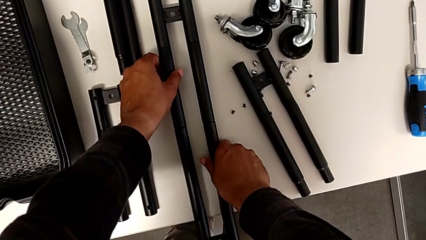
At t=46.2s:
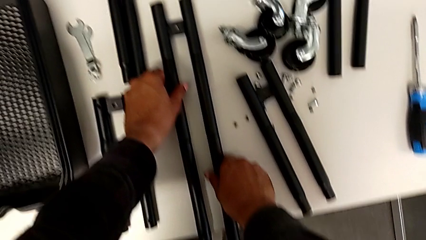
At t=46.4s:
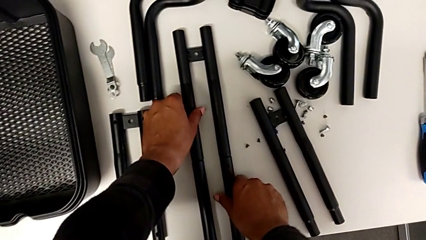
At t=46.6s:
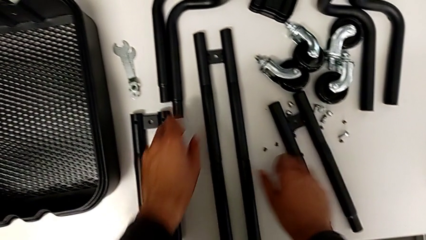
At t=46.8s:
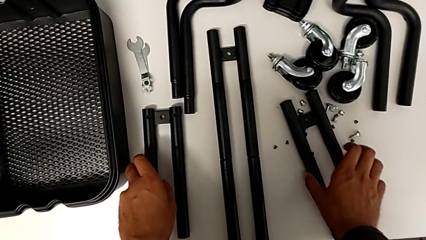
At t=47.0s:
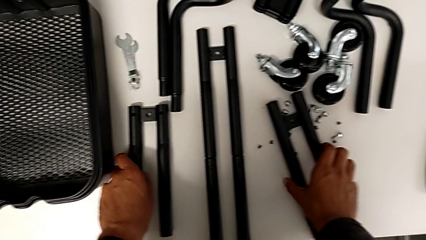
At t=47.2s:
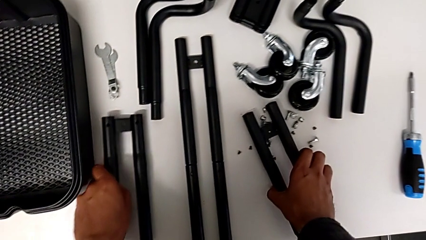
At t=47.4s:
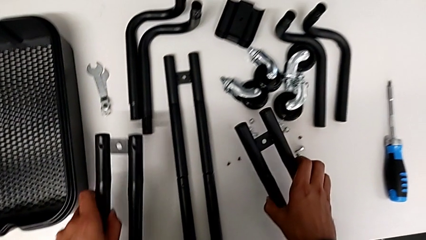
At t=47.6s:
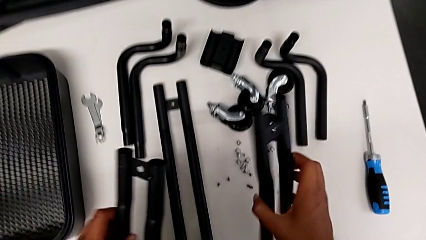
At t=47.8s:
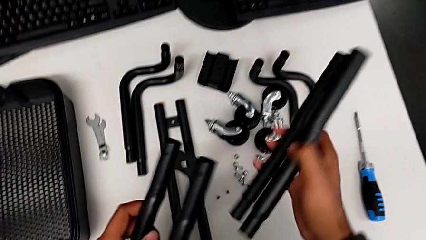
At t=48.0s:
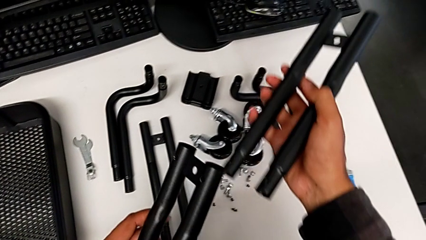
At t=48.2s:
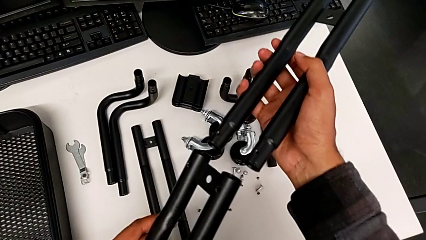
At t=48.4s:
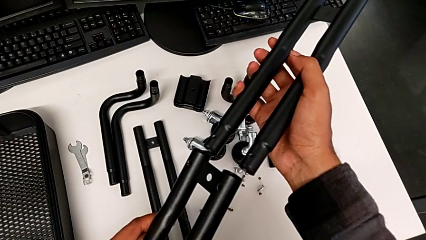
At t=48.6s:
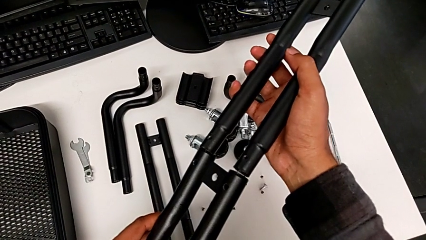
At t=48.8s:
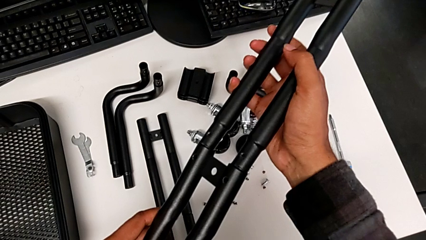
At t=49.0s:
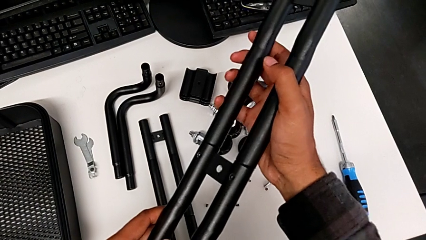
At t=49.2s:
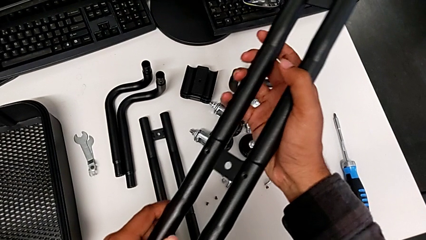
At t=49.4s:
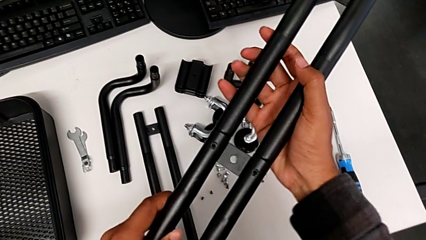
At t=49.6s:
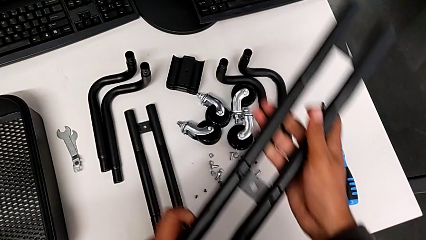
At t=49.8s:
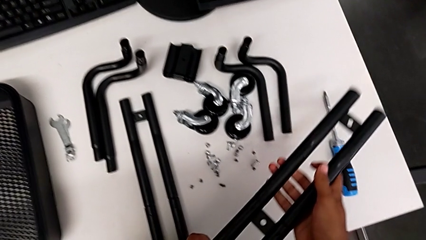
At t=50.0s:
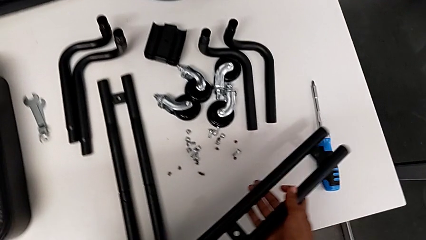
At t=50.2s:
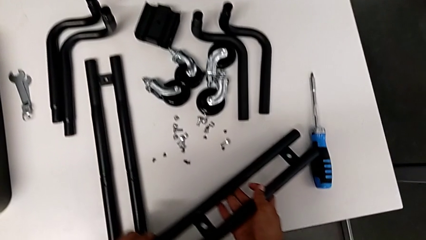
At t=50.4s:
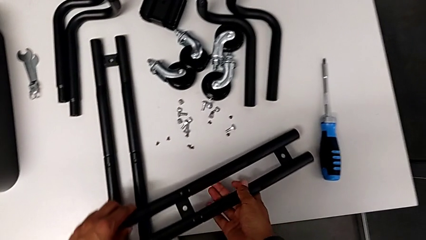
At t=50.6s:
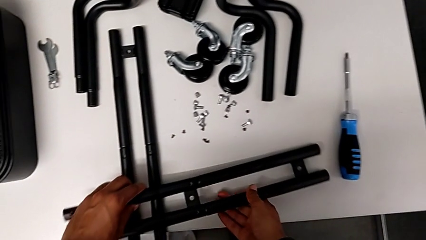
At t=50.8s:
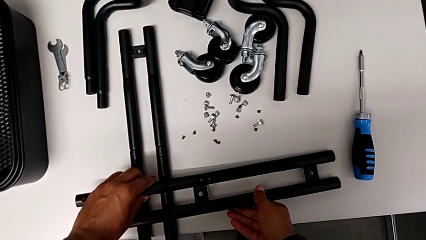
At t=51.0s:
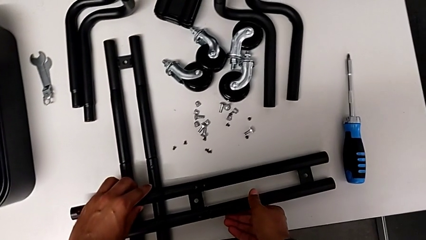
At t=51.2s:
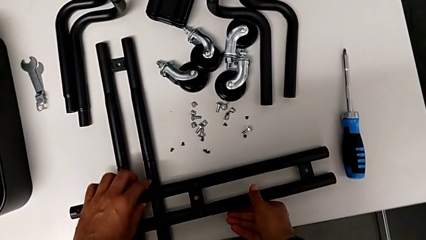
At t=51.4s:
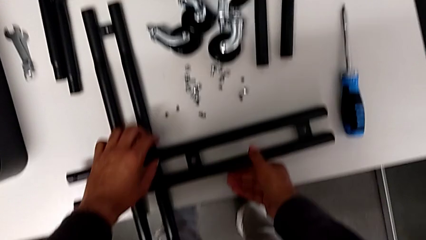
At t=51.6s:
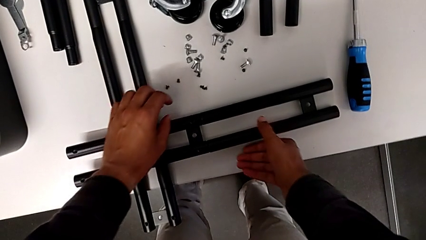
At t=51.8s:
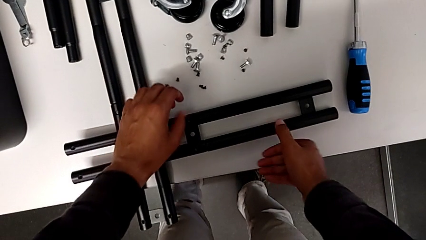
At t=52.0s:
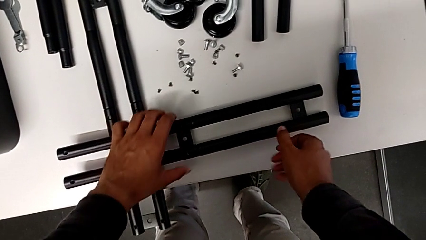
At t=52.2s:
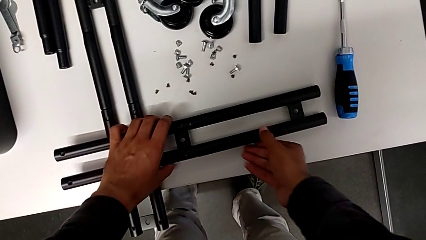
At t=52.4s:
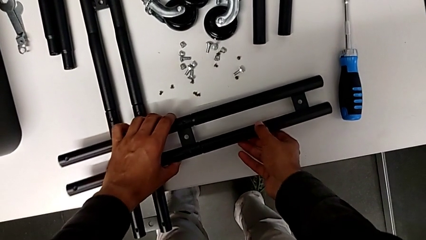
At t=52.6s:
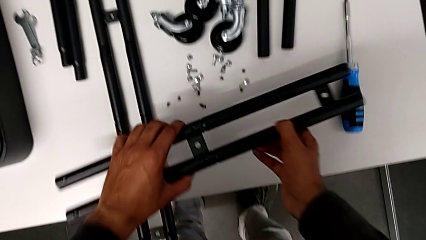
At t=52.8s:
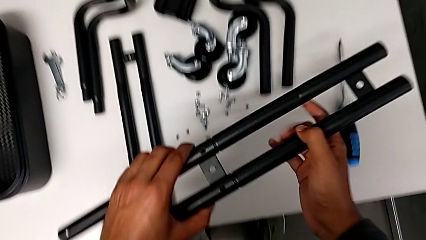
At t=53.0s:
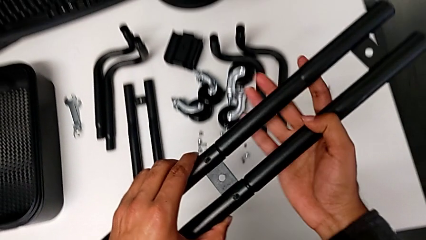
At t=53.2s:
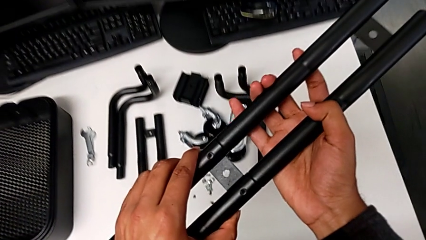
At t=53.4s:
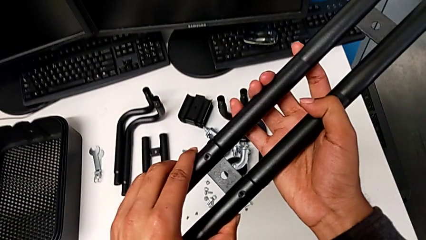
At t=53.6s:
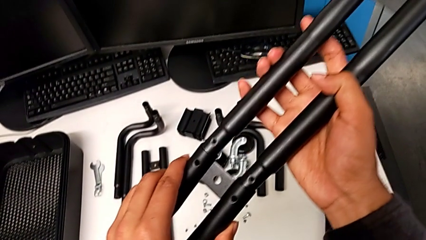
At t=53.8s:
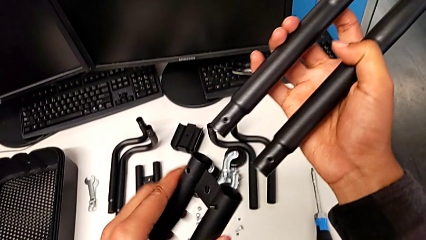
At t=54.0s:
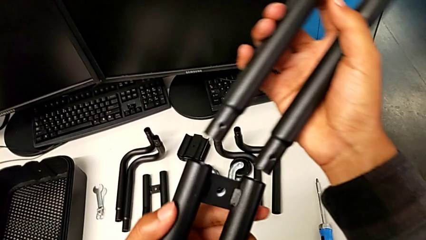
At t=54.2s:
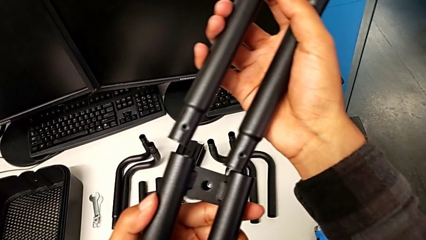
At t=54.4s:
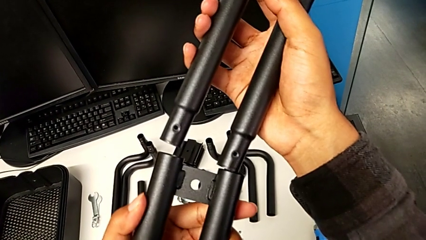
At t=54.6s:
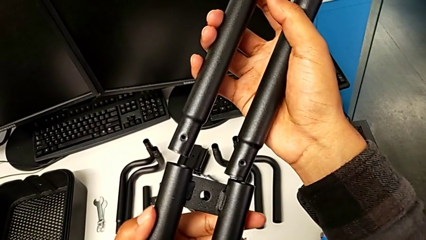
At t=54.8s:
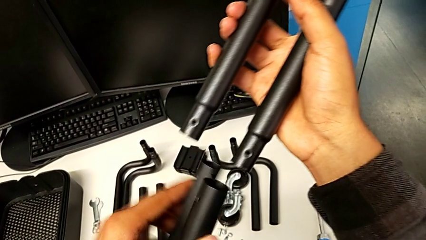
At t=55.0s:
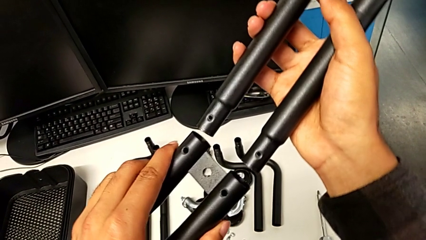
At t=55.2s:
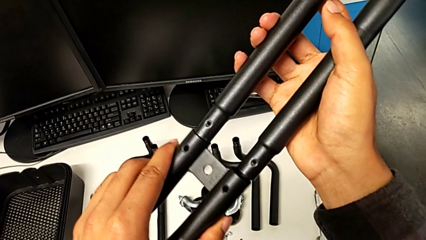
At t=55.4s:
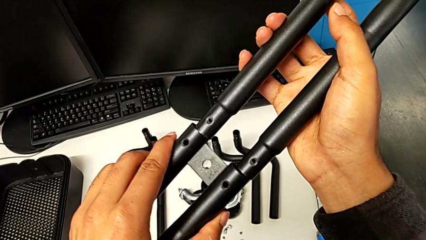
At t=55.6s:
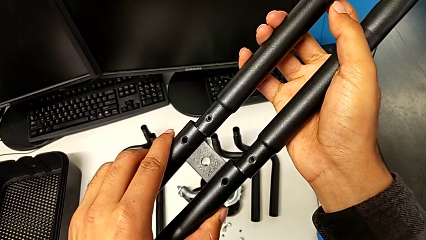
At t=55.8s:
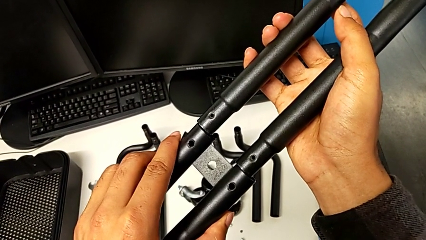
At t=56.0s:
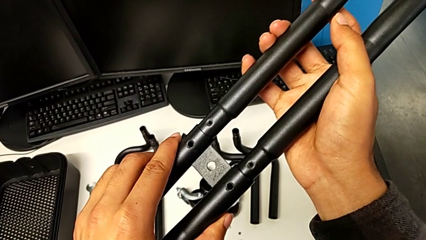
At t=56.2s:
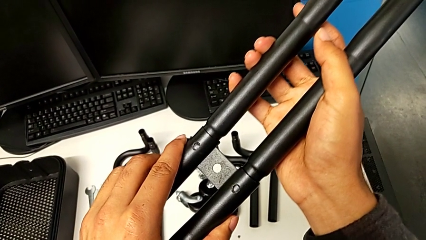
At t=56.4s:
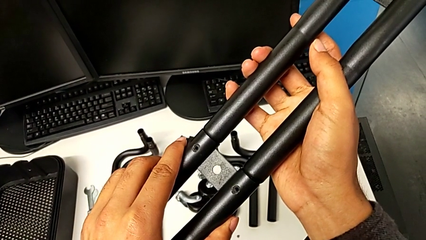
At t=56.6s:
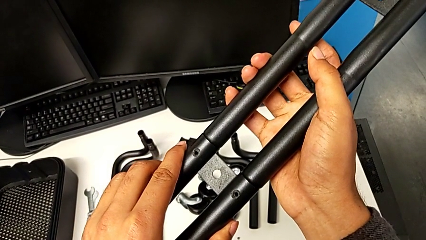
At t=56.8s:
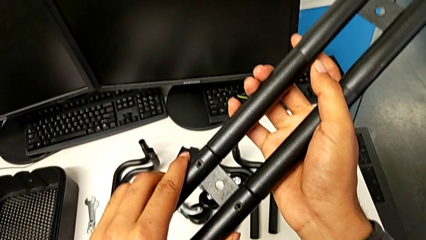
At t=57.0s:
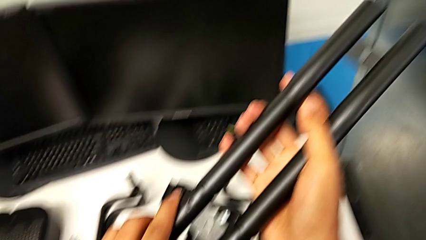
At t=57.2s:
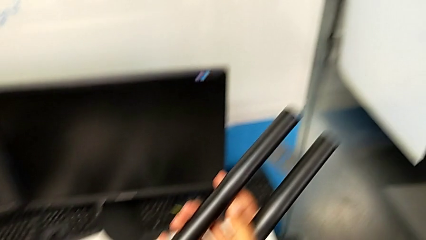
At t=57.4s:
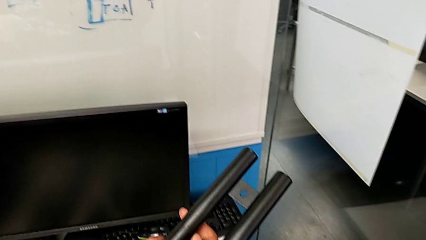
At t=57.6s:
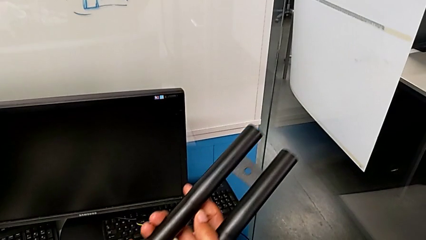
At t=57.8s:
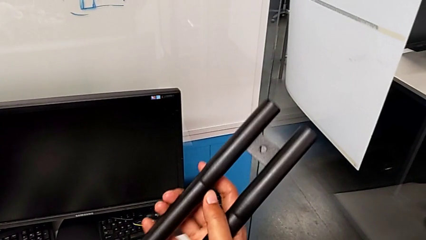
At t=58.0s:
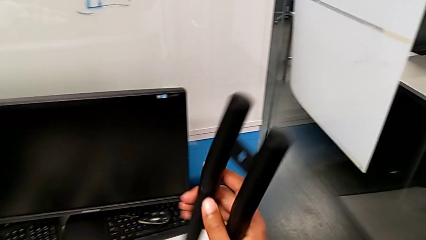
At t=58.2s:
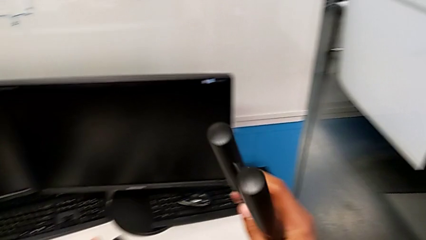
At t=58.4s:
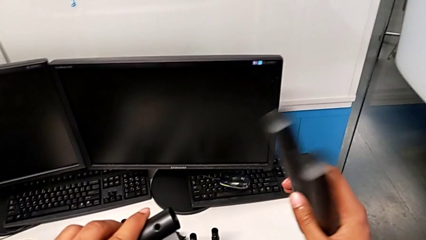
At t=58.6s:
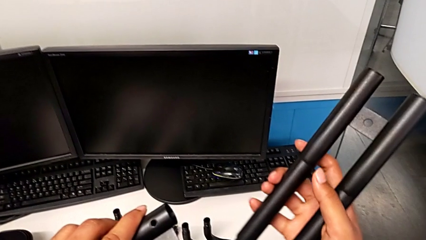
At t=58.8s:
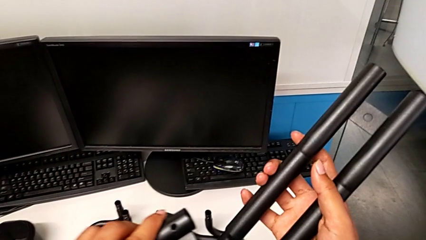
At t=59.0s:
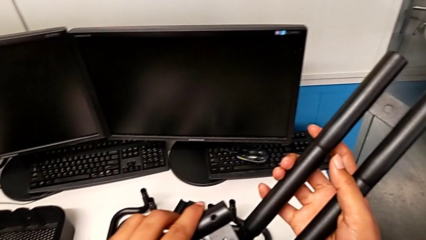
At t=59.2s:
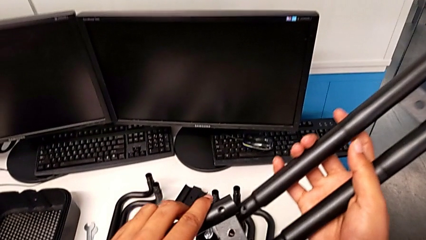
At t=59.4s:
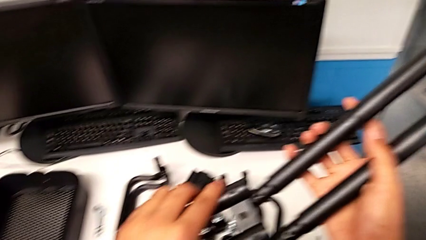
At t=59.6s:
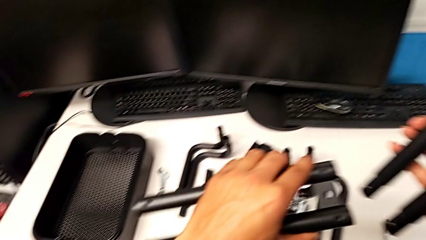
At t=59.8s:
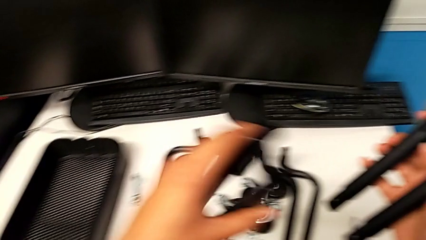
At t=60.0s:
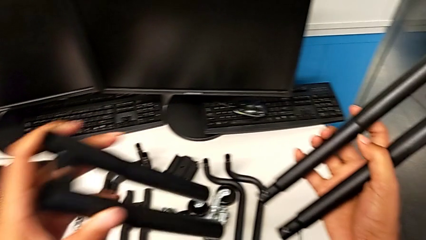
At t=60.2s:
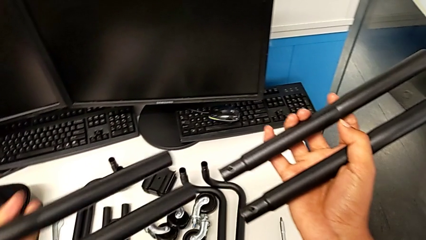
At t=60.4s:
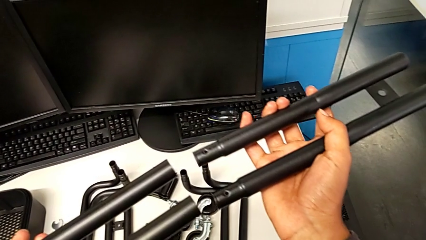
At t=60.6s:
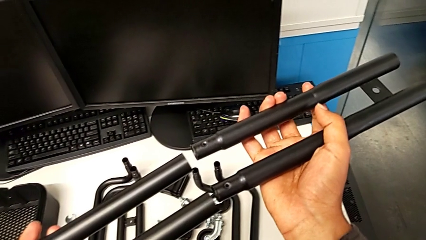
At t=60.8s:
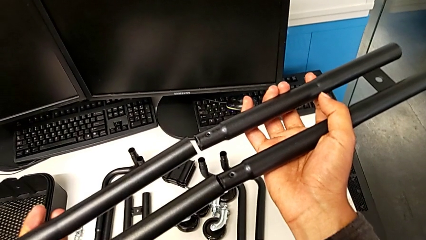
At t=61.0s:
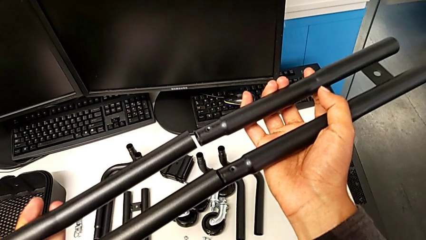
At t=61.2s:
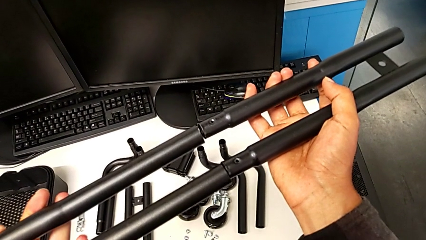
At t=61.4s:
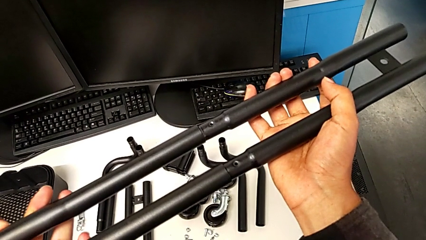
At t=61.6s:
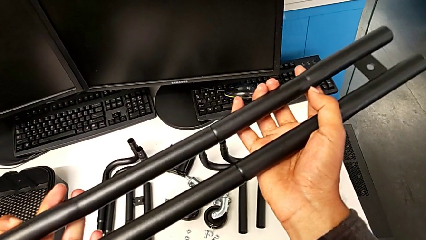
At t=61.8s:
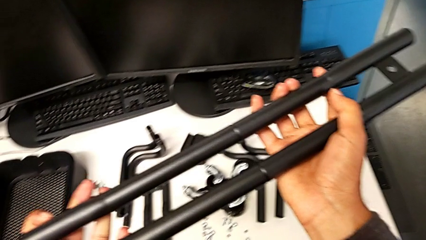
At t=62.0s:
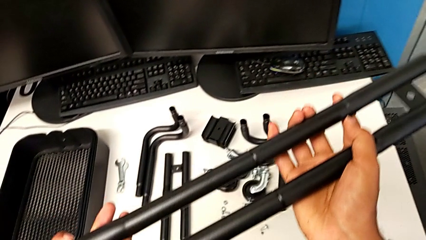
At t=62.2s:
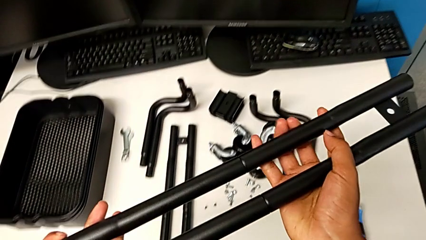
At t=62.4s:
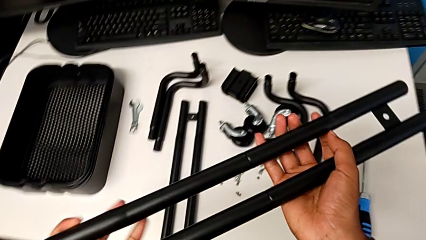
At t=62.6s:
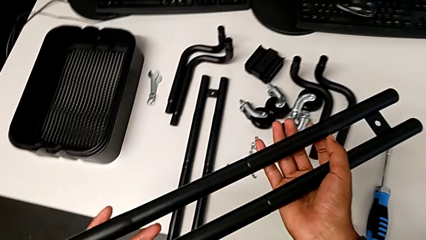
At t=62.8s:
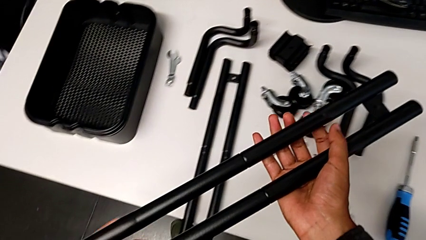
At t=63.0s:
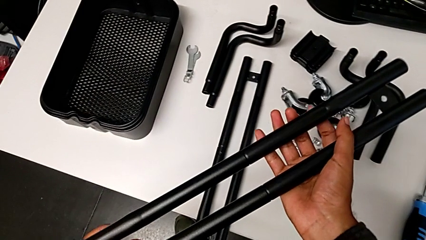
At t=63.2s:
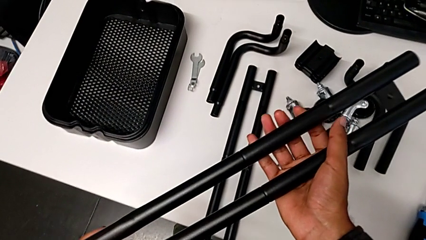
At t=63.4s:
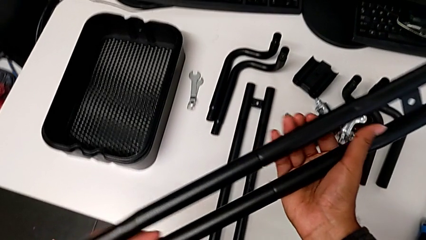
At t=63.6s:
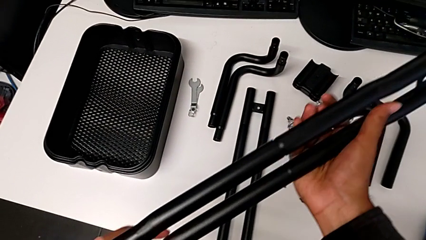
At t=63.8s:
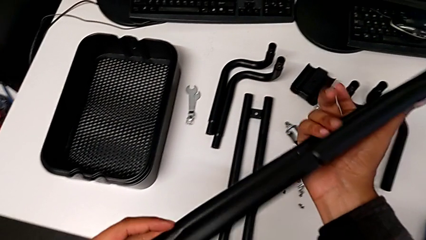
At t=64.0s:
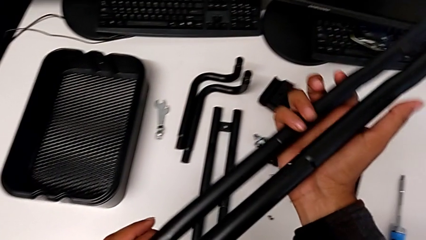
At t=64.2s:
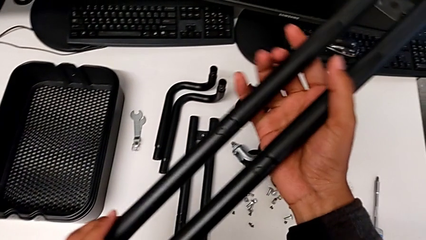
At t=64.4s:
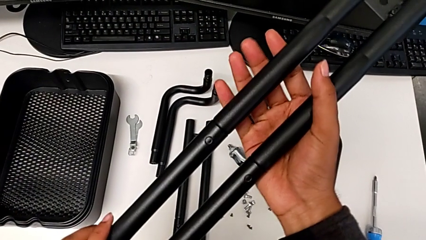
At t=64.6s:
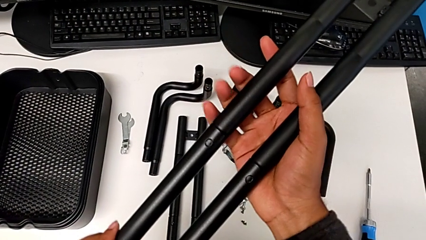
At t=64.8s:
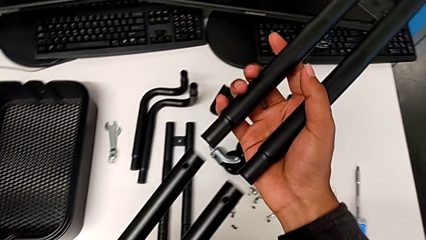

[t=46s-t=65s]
The camera wearer is assembling the first straight rods. They grab the leg, assemble it, place it, lift it and begin to assemble it.
